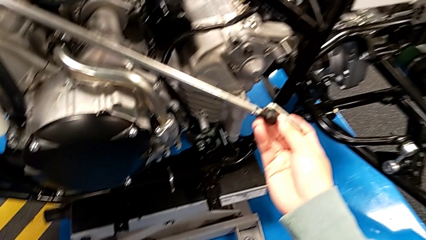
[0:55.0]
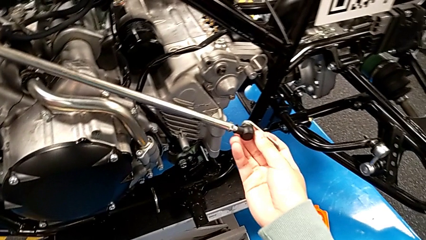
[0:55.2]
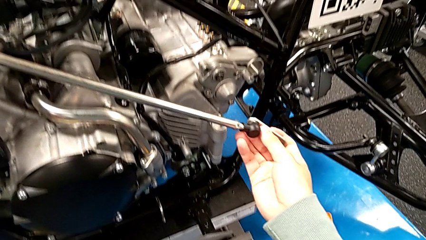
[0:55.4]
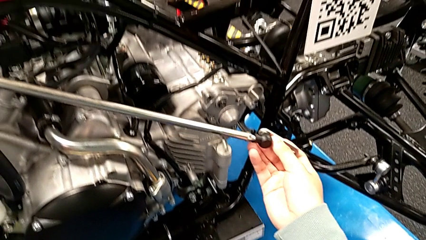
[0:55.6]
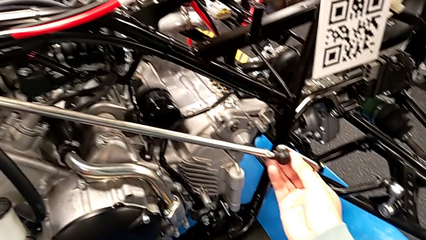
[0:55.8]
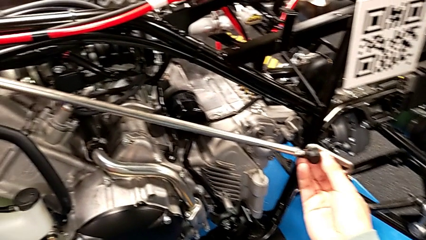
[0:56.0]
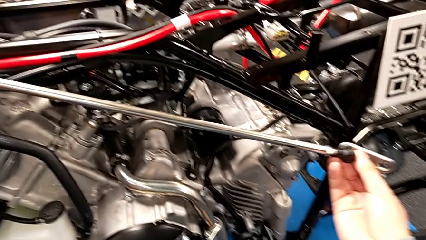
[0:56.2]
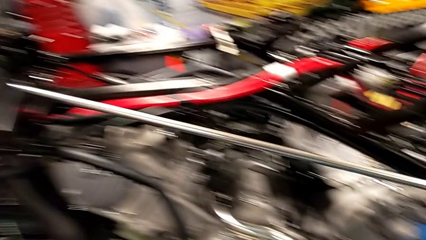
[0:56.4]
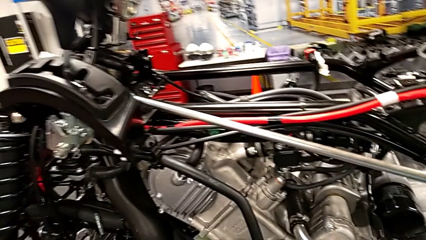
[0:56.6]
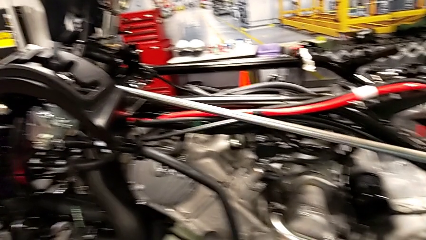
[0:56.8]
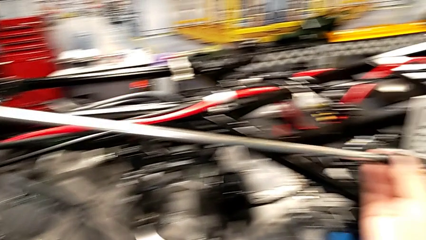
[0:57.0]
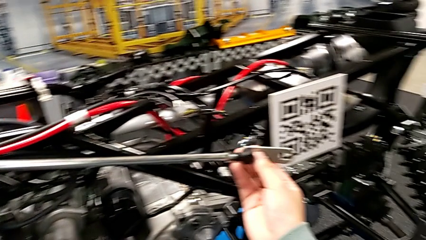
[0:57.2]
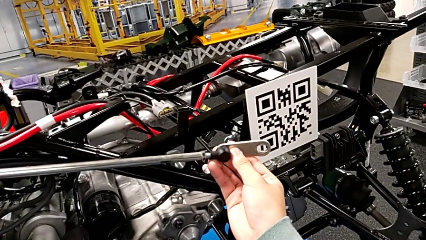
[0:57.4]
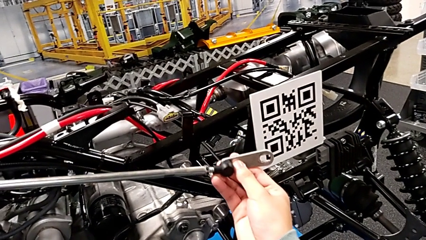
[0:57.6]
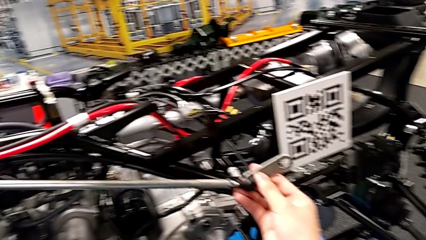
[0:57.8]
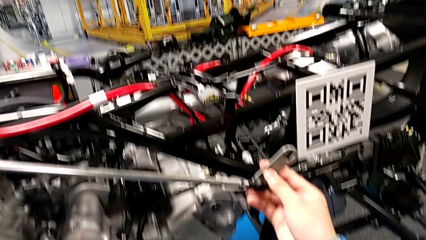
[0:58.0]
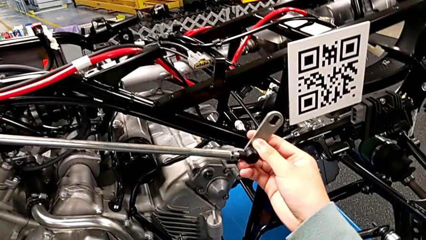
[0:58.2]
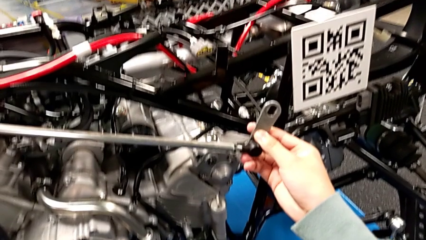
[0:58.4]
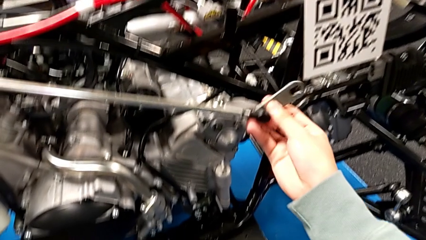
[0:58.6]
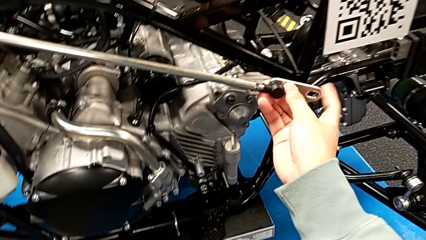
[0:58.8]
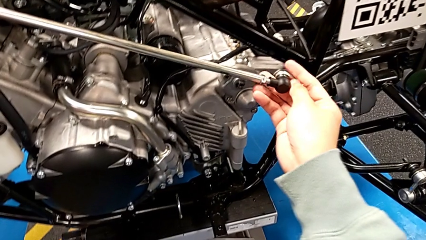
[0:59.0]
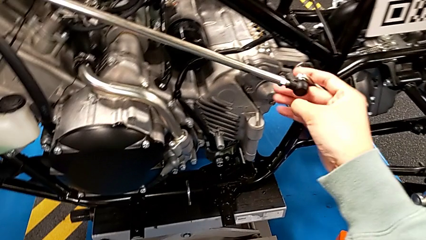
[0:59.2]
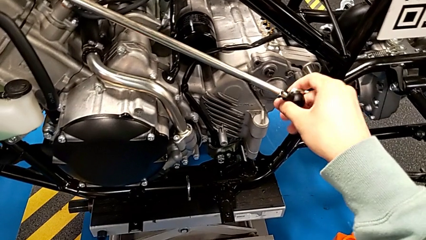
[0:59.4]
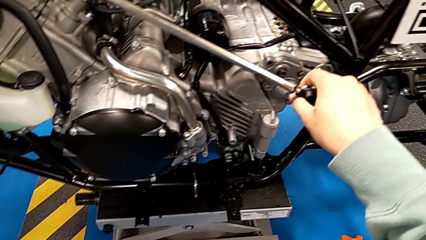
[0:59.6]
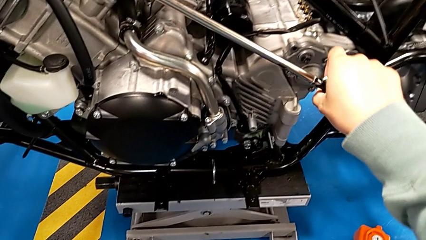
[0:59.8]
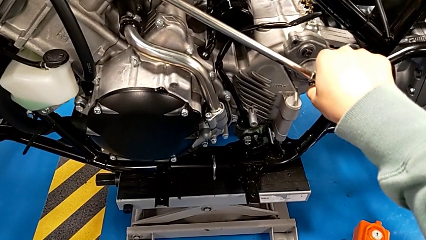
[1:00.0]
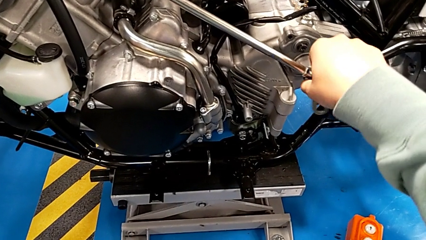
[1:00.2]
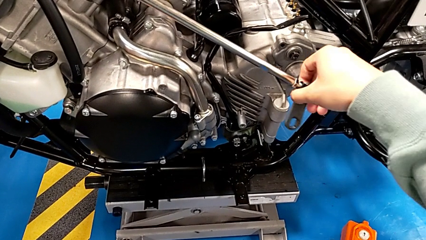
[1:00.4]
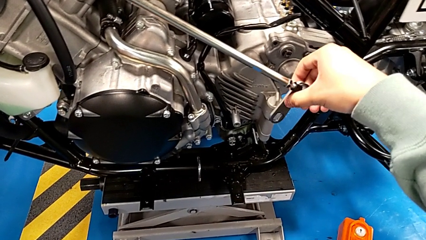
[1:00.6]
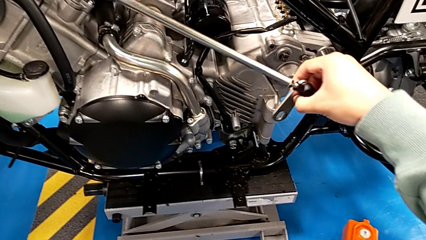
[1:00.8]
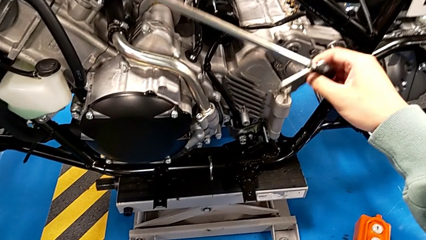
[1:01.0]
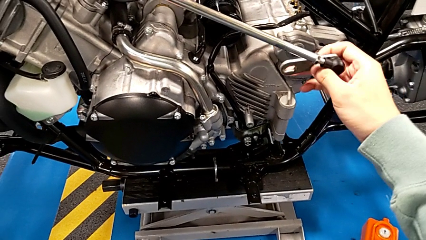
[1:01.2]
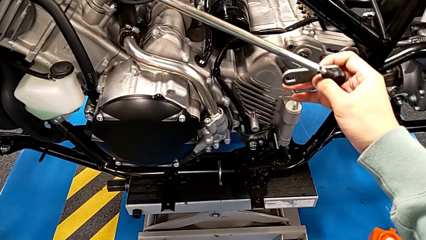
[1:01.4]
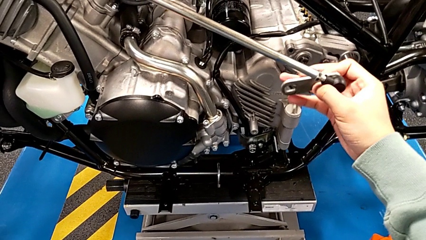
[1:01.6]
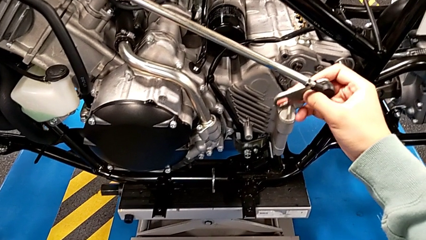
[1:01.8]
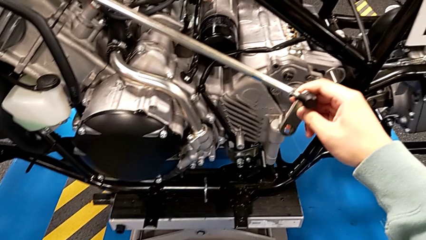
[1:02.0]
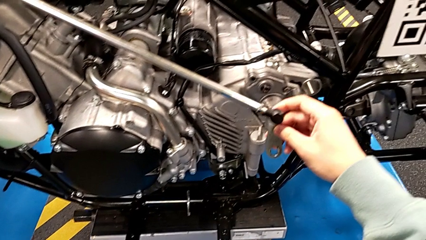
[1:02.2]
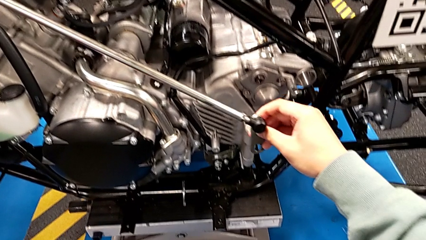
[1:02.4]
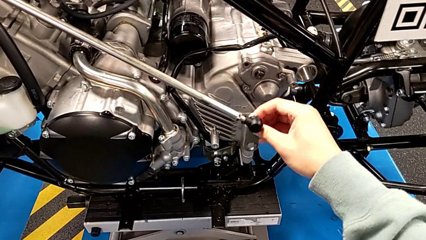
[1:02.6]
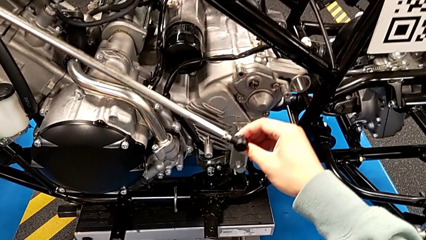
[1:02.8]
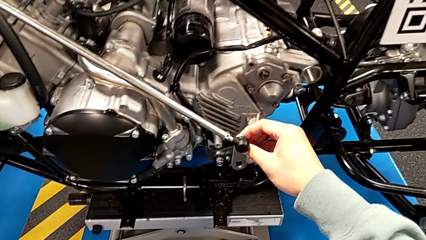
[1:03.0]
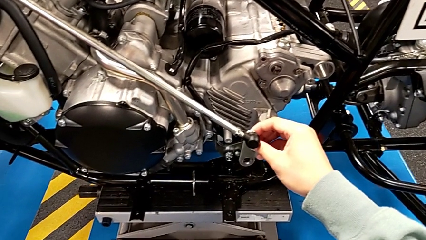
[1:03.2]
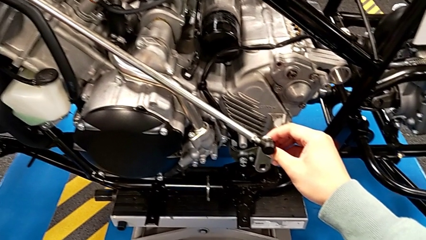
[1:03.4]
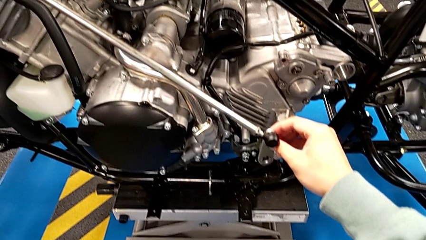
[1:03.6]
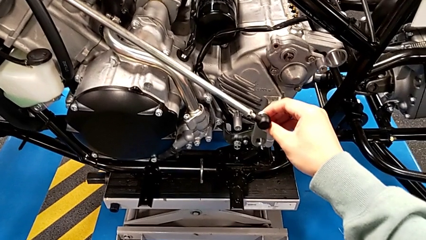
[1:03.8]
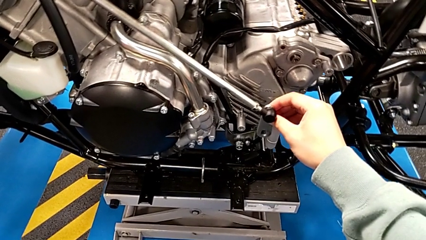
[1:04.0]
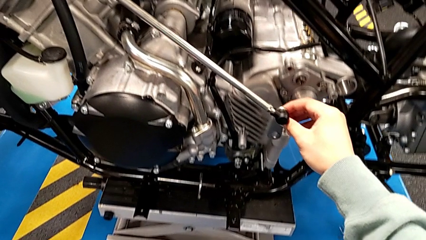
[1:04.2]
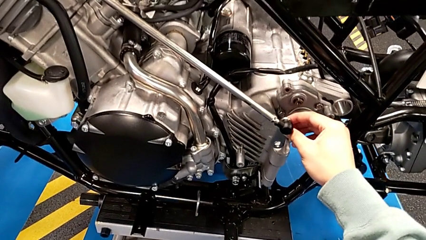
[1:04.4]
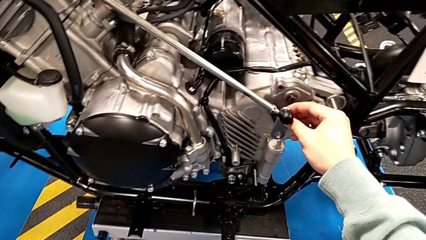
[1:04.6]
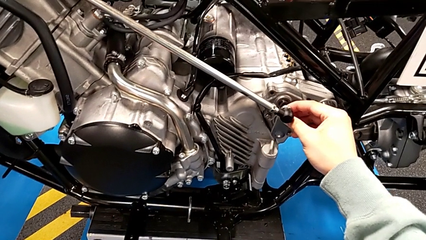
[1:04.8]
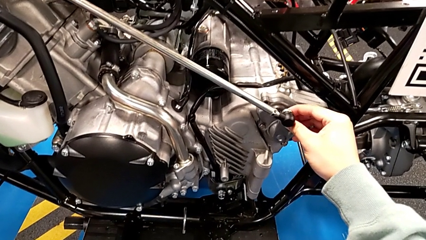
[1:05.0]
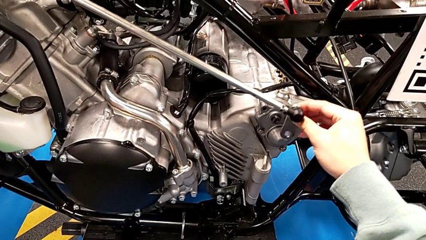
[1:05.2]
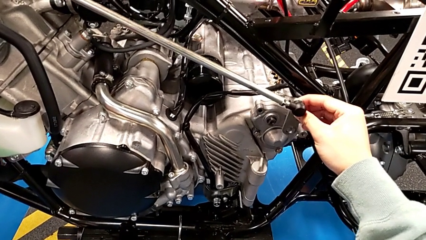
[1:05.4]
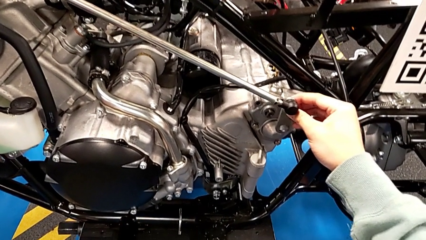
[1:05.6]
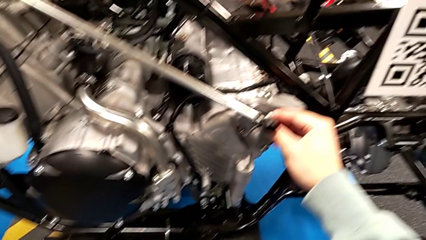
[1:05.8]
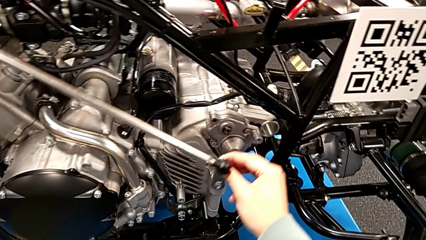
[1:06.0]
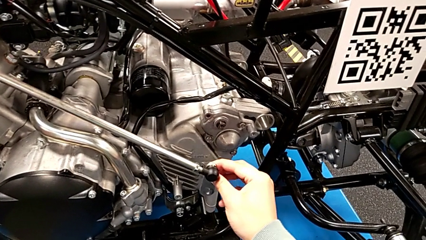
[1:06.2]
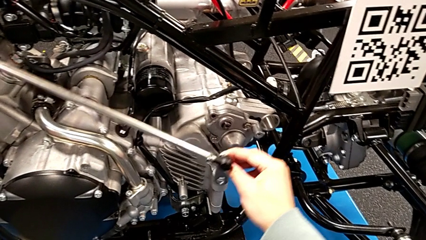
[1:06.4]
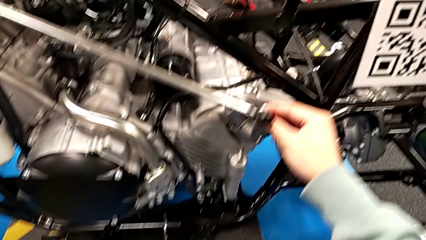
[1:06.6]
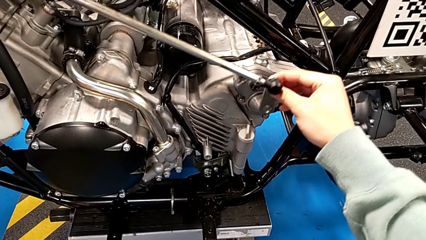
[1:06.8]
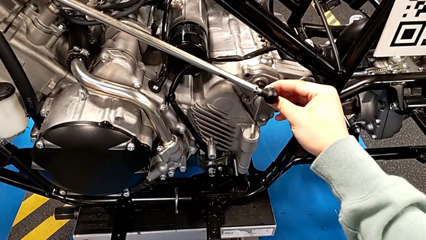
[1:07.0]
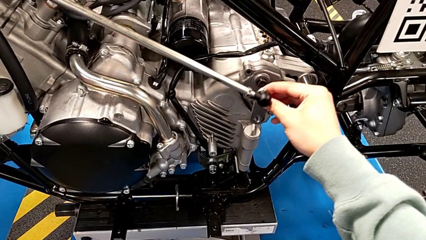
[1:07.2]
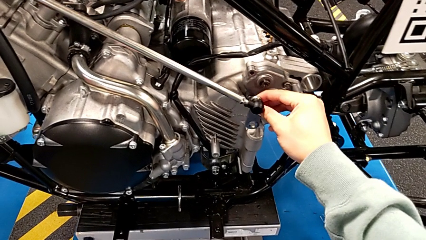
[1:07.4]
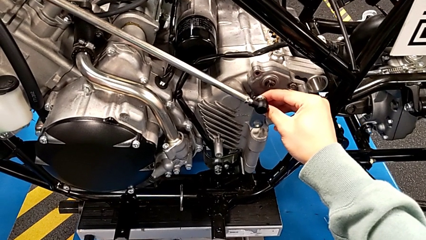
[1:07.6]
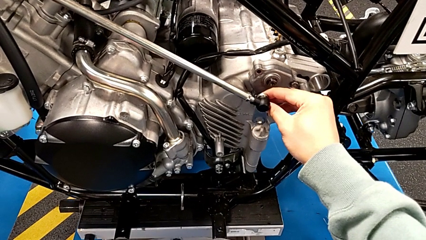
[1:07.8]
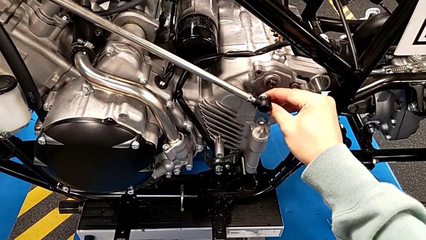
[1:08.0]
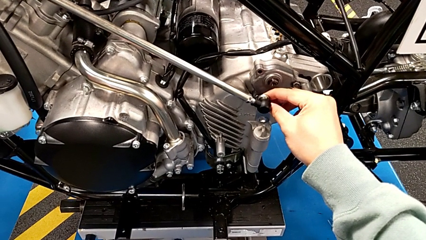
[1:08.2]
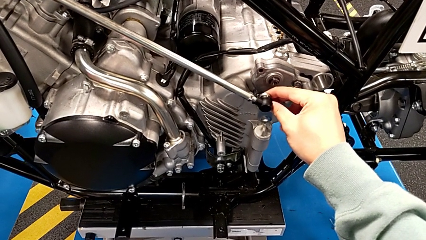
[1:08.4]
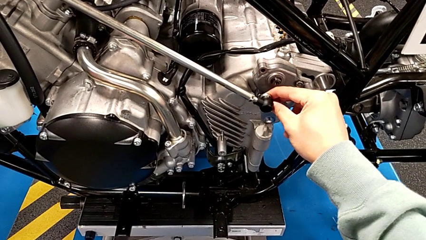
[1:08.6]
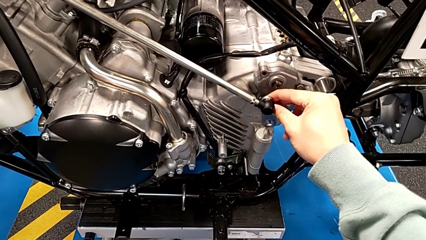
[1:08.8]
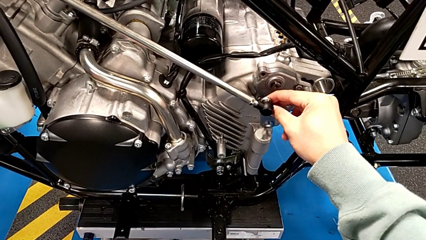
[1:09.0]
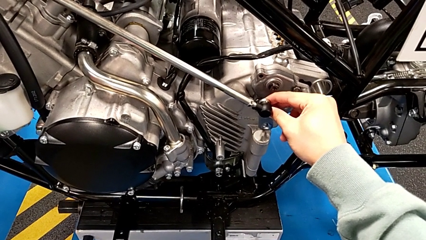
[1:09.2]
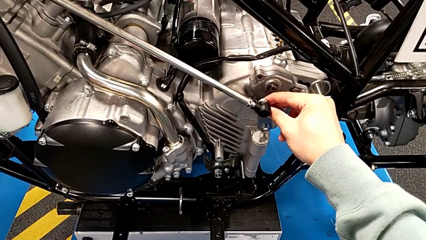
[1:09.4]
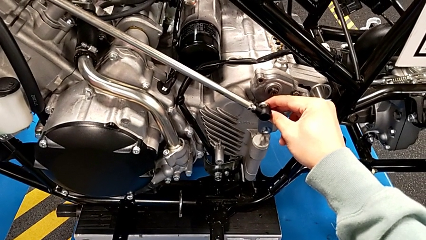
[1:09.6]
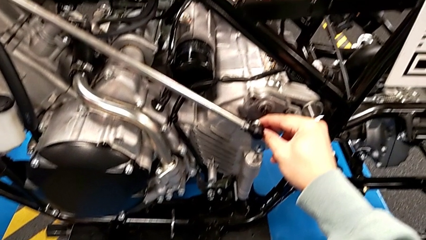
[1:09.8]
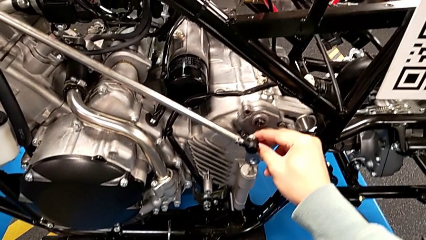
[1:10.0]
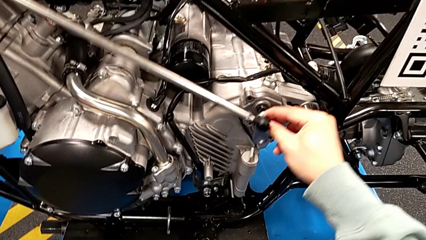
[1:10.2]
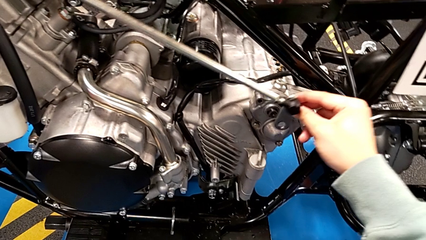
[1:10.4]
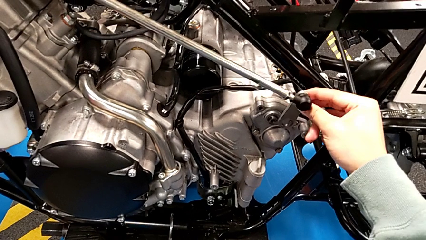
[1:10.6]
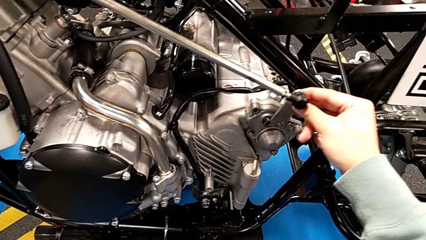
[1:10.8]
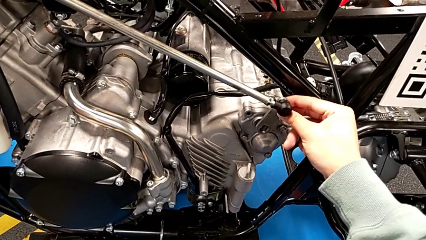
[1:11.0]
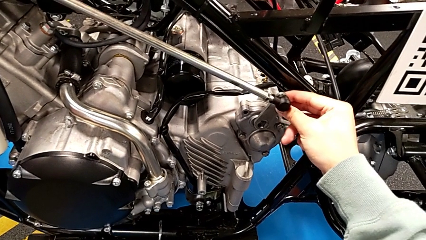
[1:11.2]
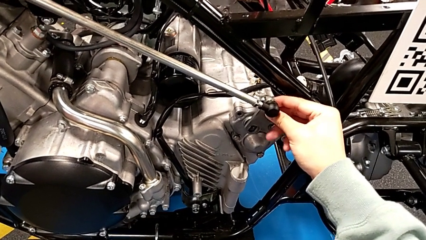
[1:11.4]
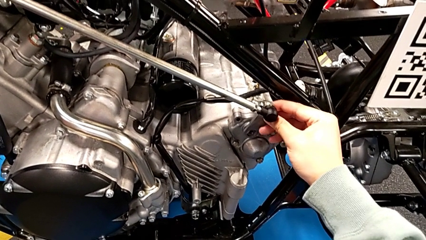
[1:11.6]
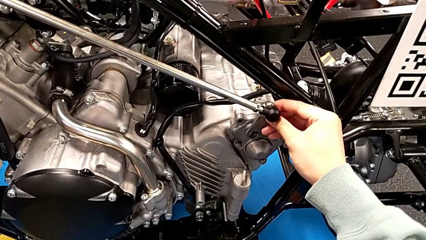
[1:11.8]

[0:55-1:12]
The camera wearer is assembling the arm. They lift the shift arm, rotate the small shift arm and align the rounded shift arm.
